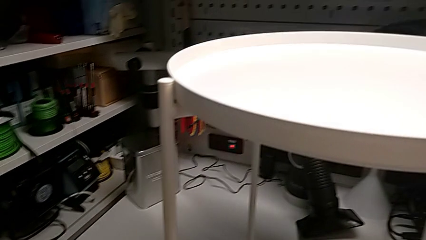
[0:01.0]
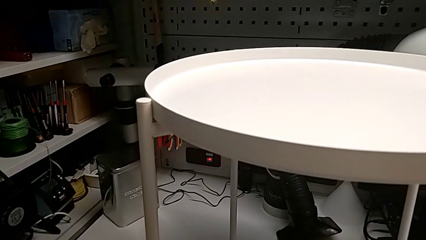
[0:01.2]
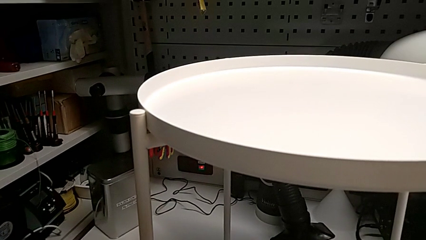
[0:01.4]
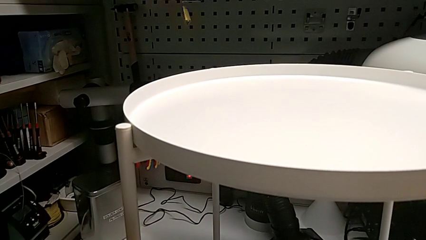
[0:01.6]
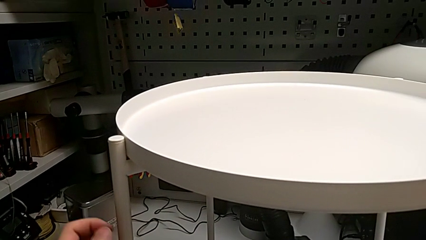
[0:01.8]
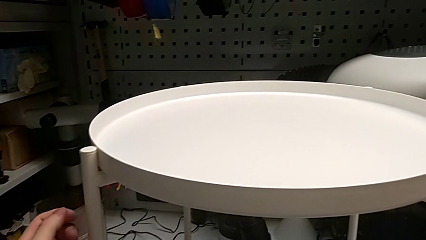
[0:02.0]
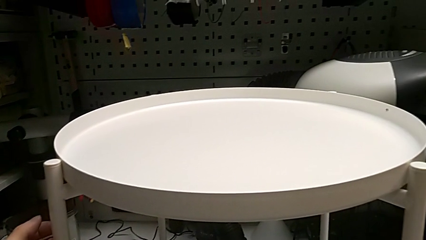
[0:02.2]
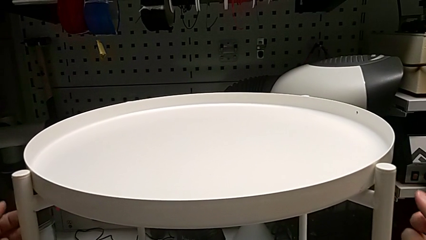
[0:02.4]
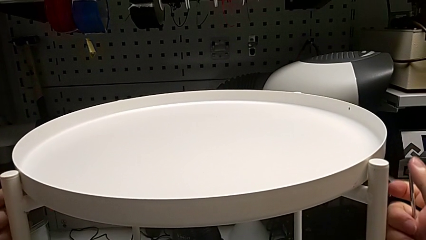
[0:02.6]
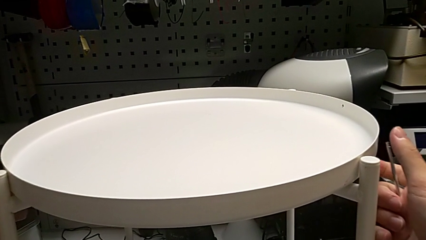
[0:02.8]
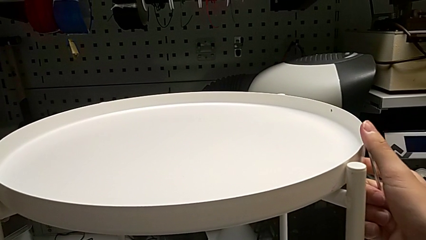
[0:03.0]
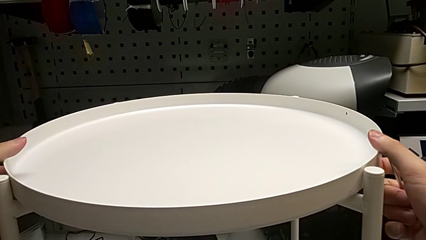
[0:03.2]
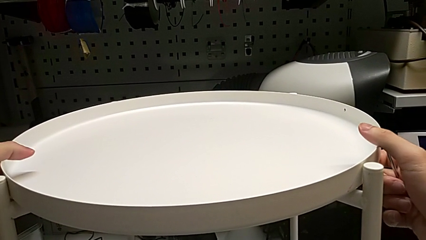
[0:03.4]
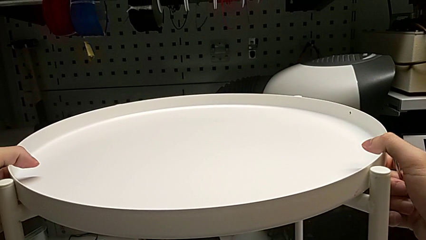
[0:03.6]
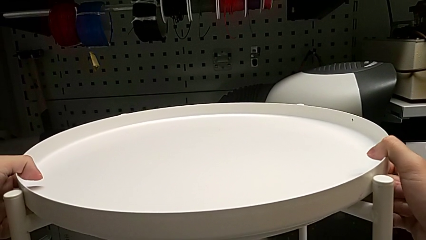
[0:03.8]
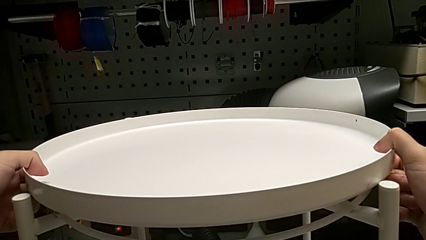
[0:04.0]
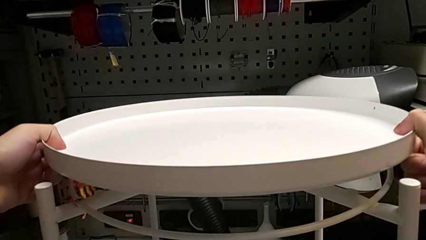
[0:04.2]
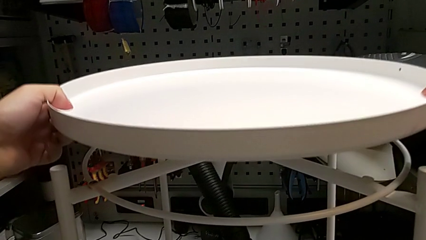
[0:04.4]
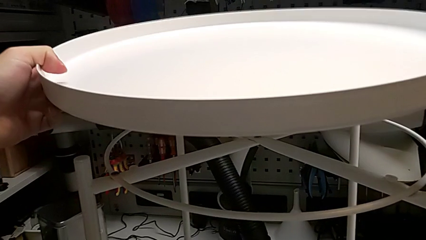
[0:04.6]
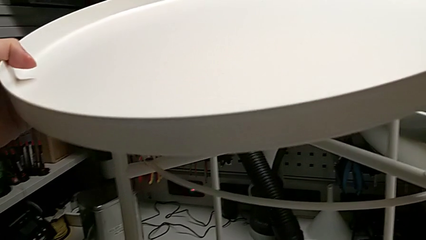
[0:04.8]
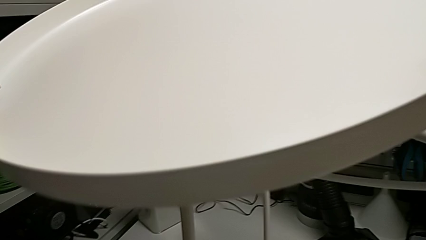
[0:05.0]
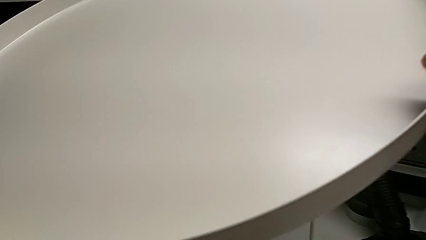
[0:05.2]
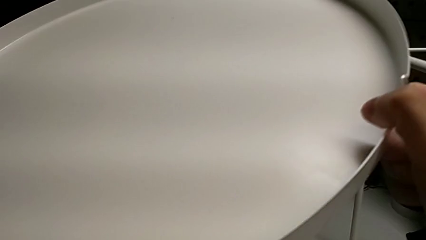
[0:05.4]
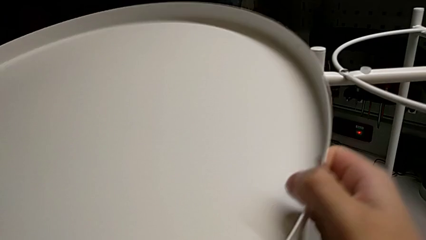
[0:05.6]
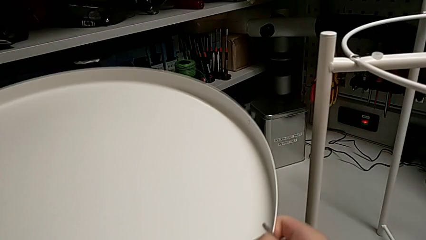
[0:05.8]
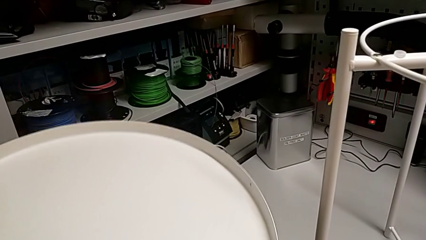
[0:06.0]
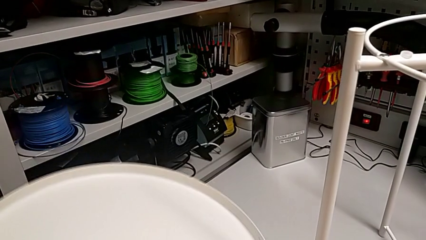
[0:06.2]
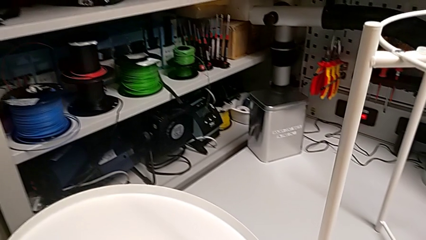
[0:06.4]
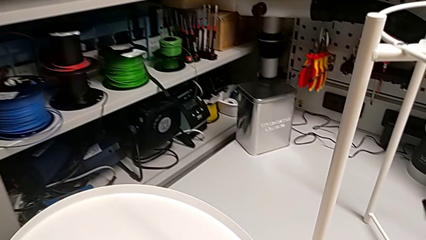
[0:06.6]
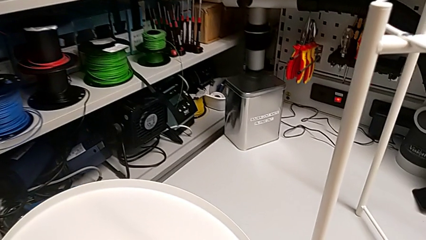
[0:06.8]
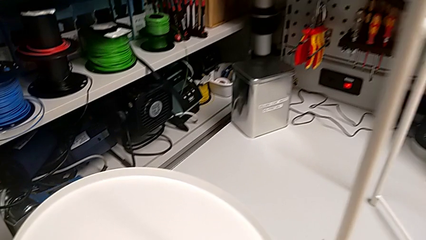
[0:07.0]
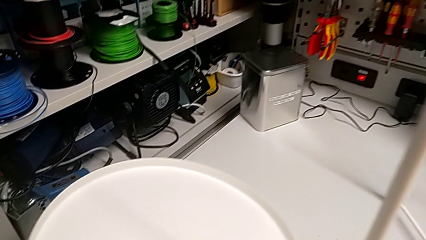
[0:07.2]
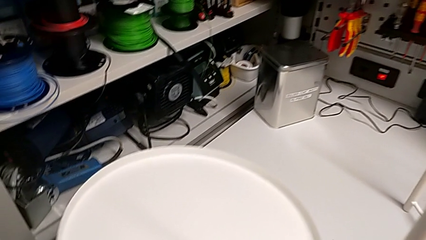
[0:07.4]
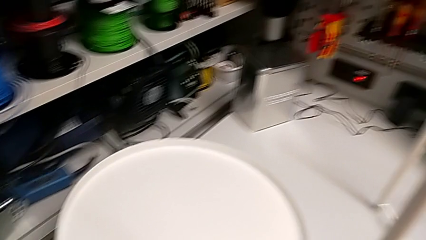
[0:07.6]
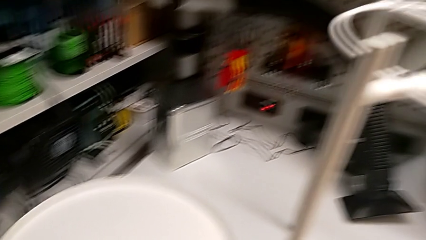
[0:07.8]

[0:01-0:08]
The camera wearer removes the tray. They grab the tray, disassemble it, lift it and place it.

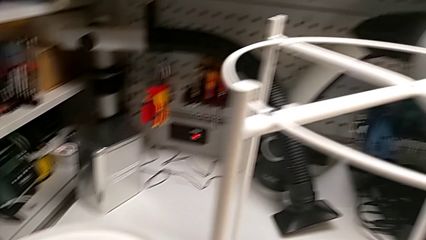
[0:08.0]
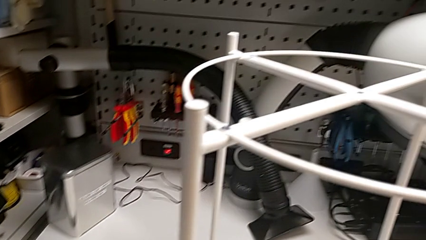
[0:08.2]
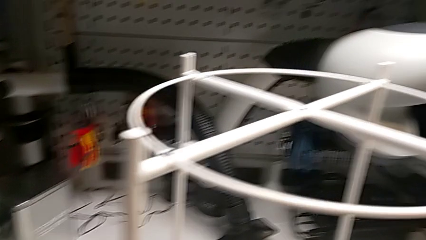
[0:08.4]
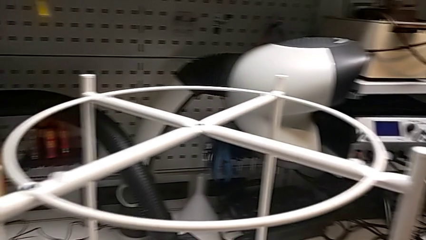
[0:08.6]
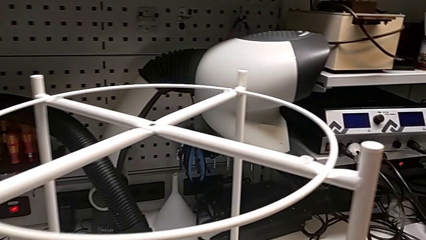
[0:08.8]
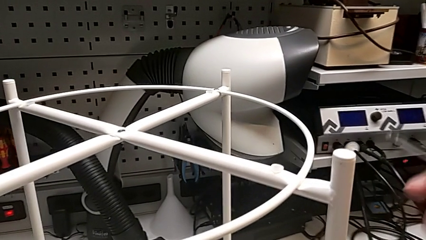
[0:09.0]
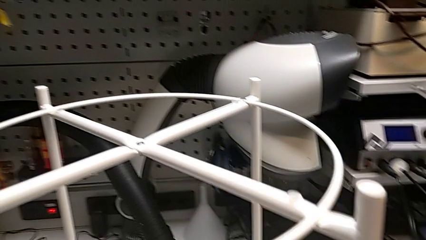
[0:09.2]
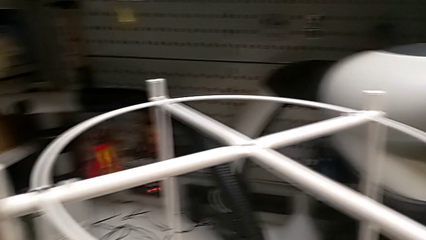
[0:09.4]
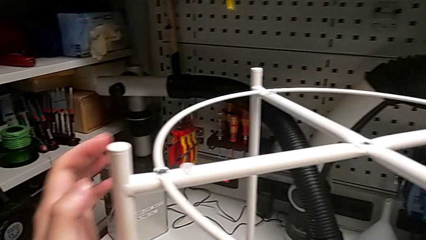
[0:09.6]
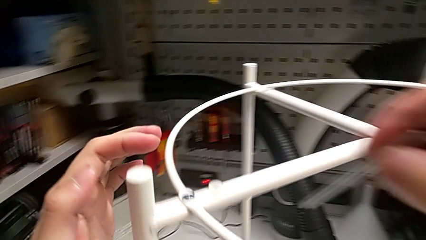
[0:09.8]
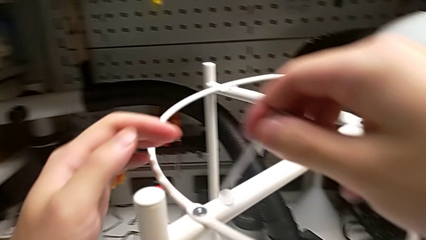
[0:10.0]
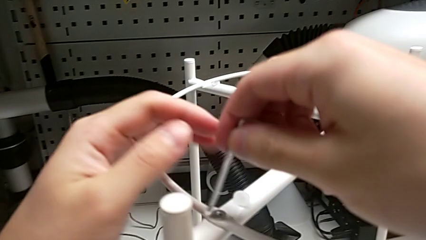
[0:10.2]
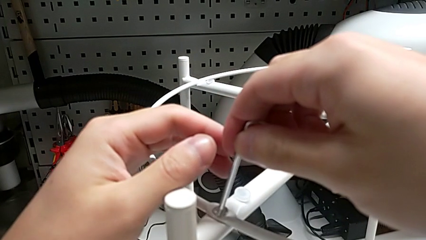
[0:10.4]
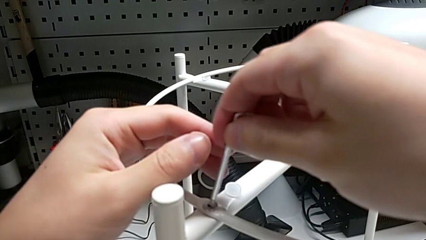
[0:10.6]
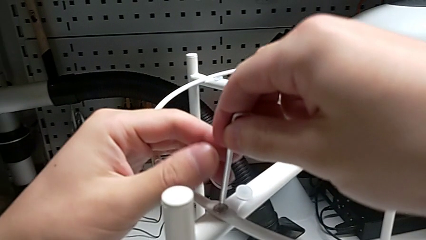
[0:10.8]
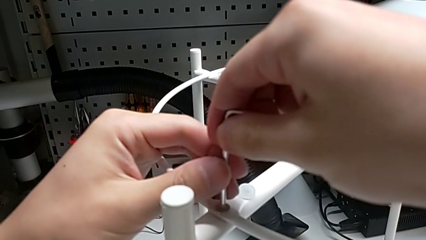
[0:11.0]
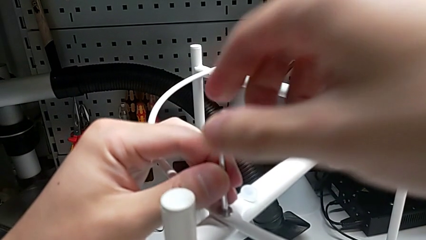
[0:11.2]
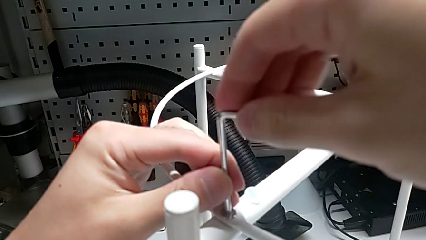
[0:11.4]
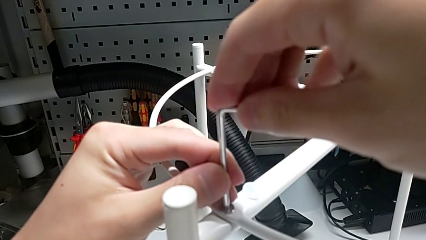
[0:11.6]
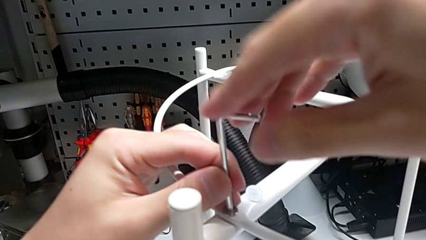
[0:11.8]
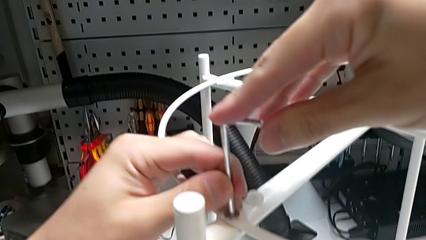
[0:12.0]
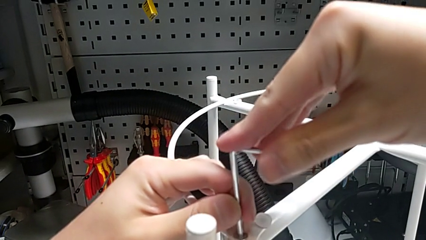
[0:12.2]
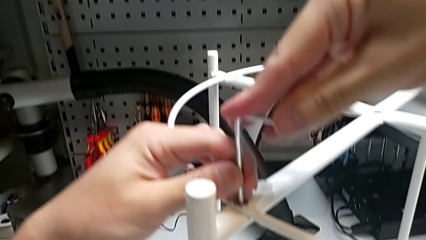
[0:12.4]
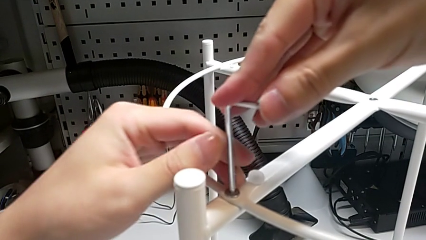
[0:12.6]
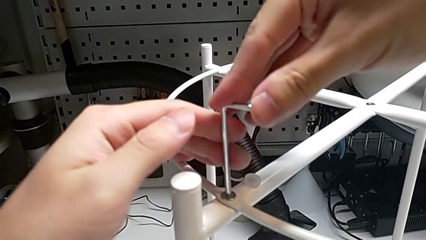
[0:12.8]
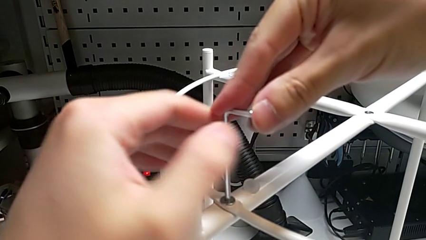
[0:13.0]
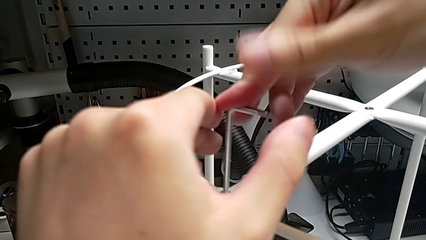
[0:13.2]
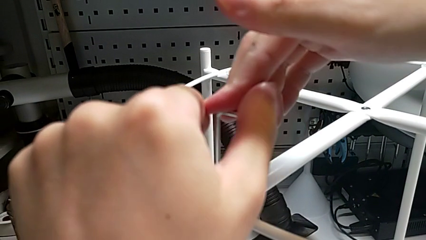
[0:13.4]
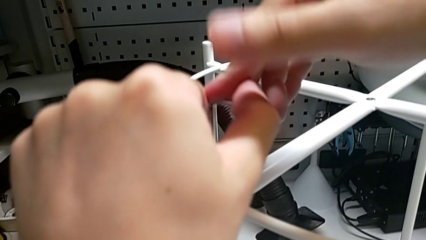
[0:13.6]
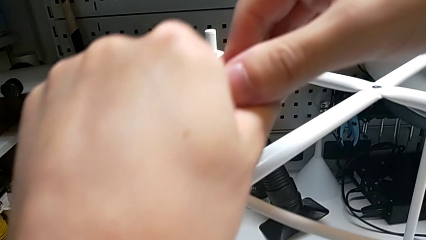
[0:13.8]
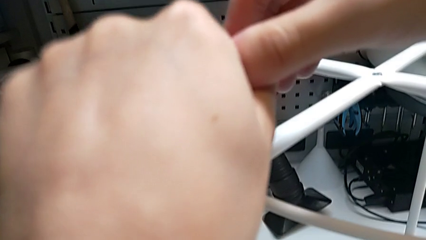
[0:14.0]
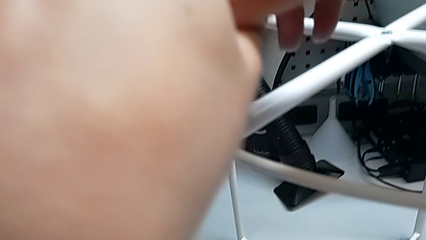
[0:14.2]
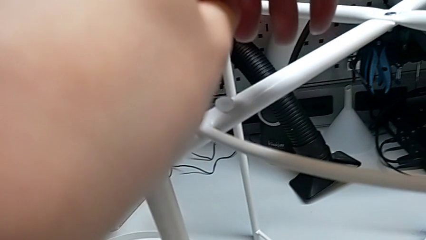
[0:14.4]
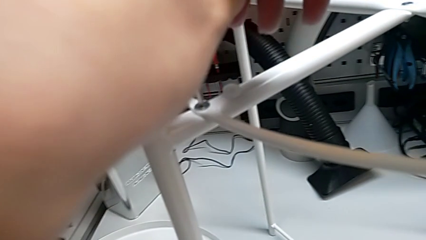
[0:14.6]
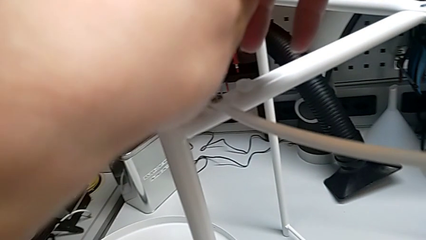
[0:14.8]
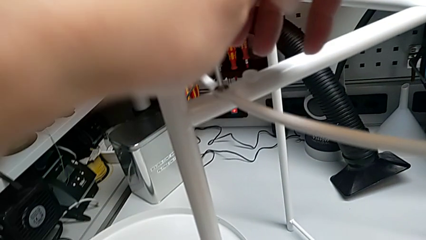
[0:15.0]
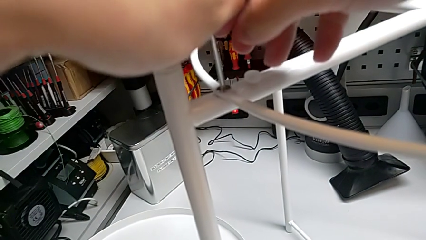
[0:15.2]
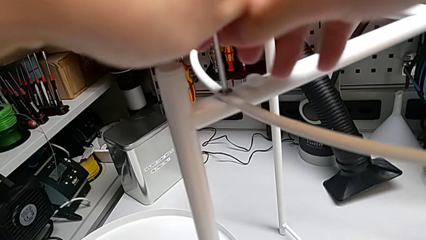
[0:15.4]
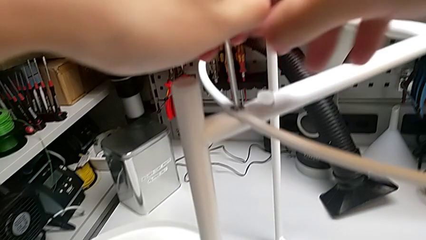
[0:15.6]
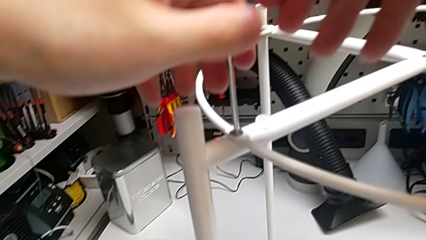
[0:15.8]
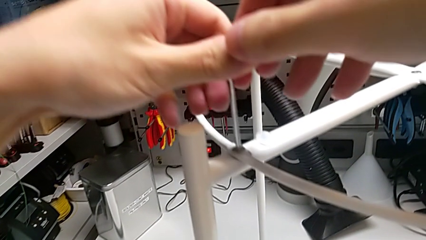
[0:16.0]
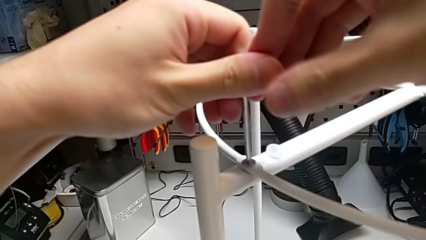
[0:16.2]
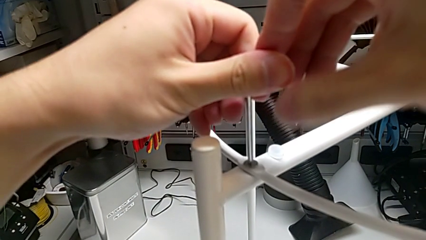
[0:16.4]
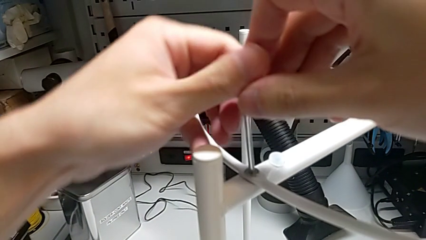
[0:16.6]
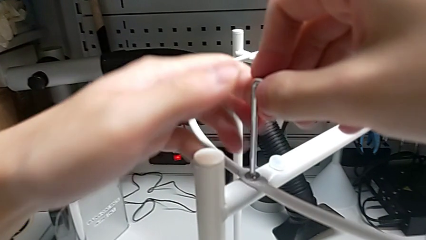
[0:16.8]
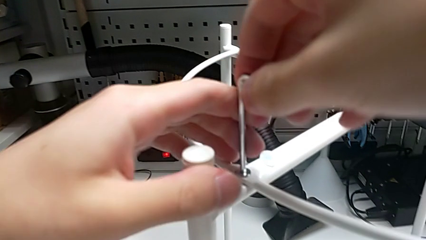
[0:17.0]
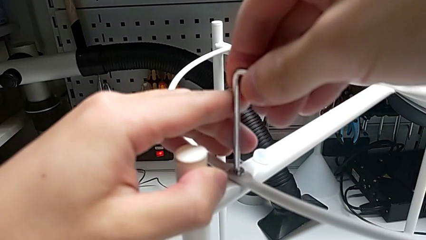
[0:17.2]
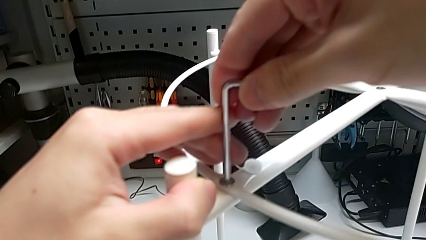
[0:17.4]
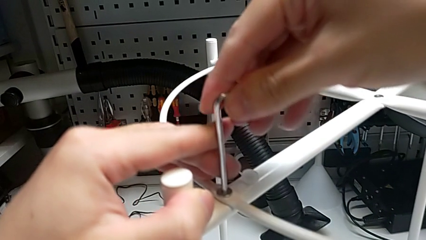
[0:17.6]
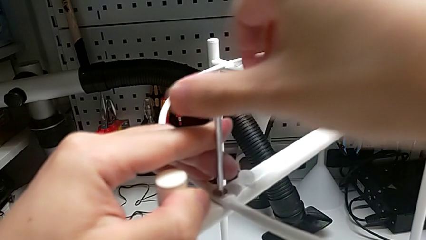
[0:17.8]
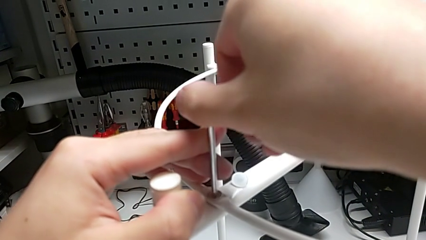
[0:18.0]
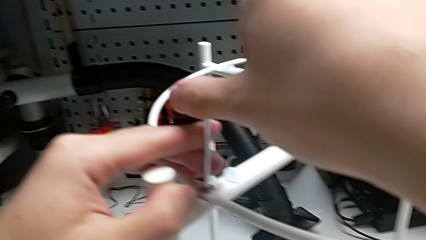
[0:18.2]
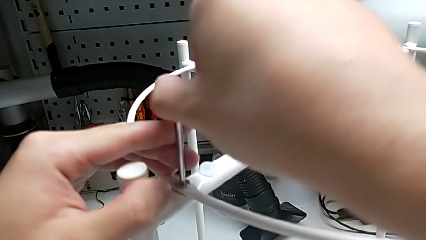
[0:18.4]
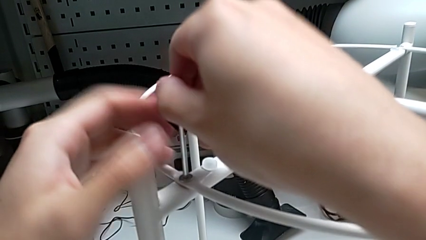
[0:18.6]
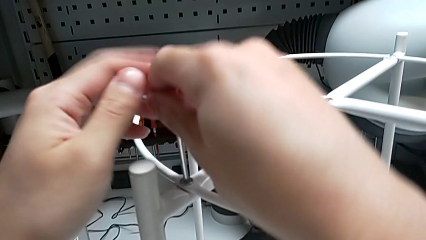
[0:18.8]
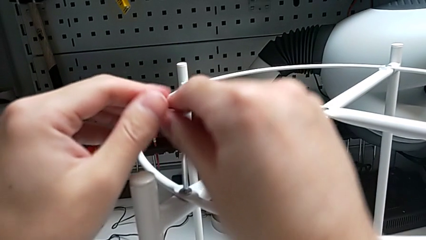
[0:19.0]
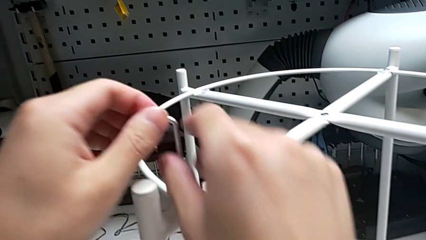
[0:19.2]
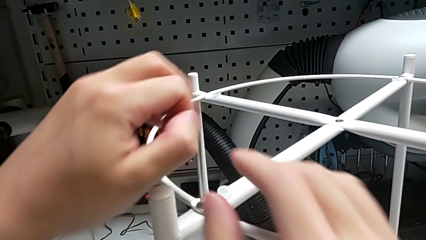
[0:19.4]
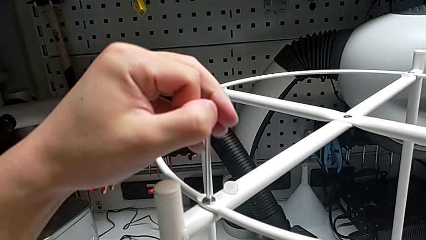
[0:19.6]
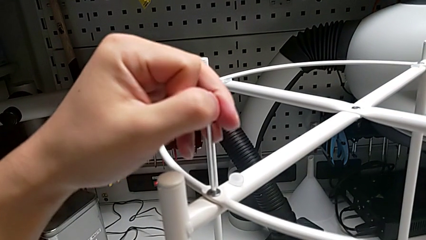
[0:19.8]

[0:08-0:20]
The camera wearer is unscrewing the hex socket head from the circle. They insert the Allen wrench and begin to unscrew the hex socket head.
